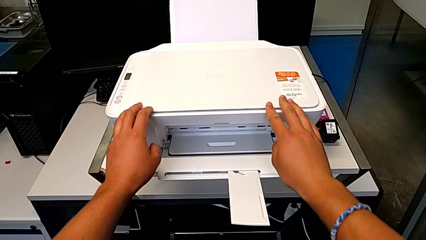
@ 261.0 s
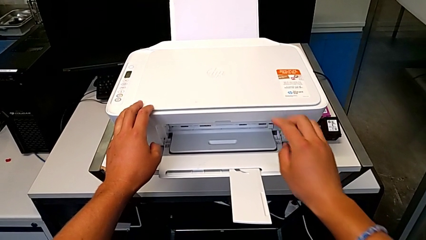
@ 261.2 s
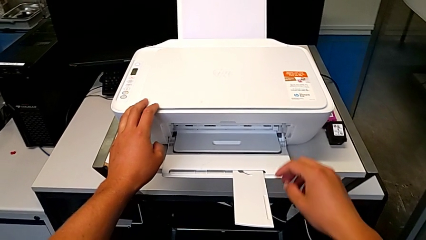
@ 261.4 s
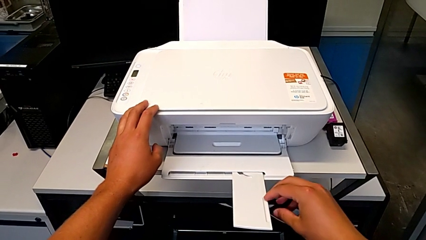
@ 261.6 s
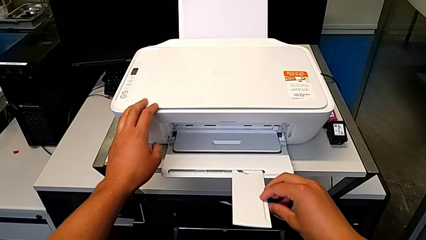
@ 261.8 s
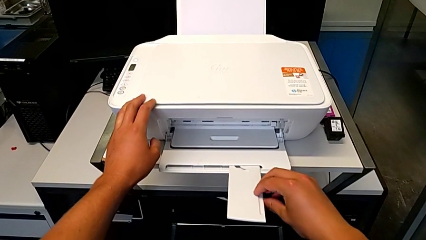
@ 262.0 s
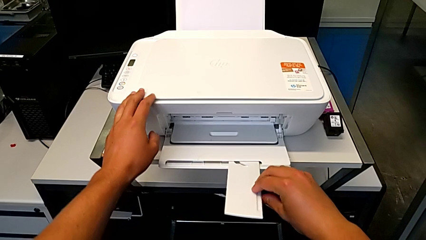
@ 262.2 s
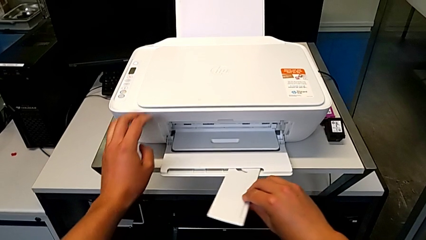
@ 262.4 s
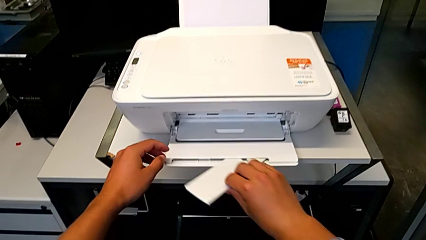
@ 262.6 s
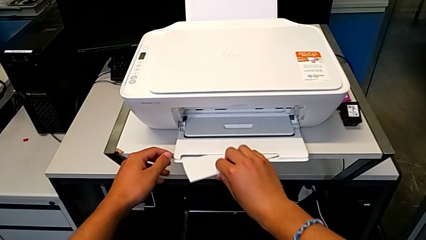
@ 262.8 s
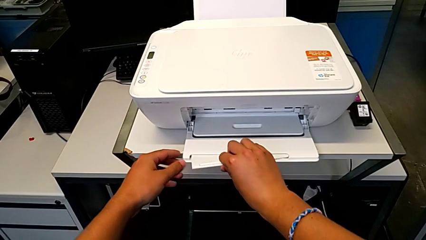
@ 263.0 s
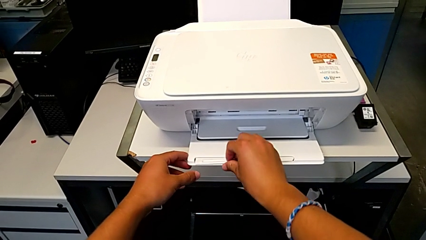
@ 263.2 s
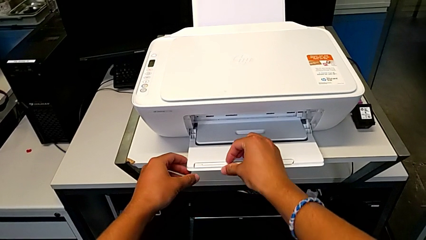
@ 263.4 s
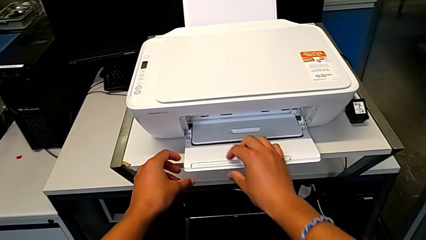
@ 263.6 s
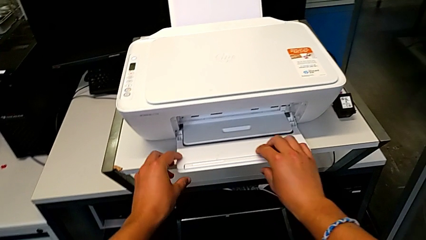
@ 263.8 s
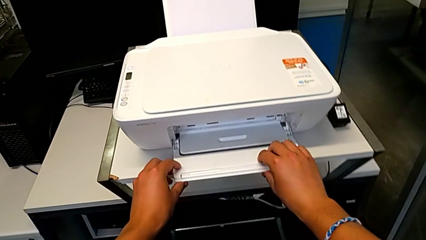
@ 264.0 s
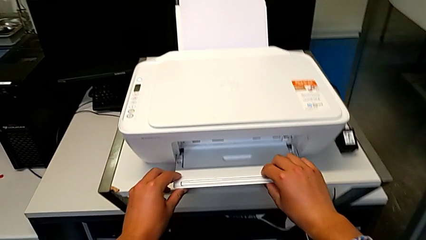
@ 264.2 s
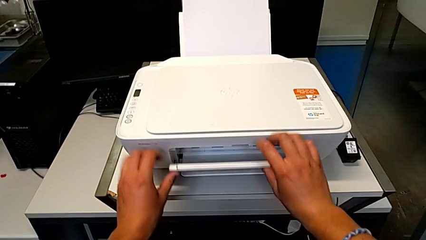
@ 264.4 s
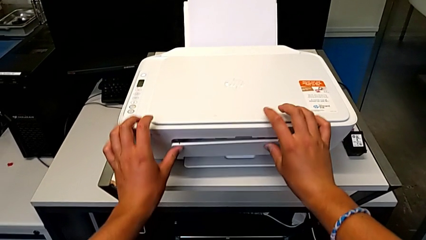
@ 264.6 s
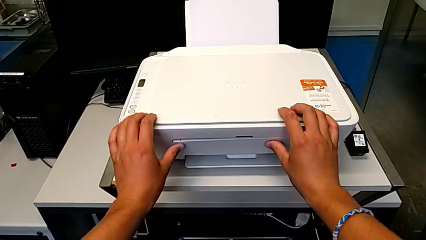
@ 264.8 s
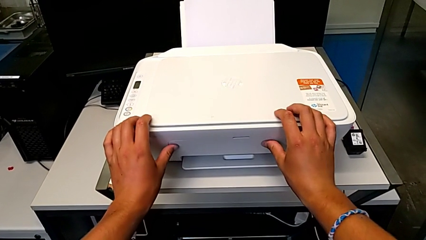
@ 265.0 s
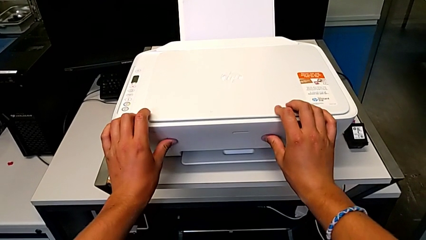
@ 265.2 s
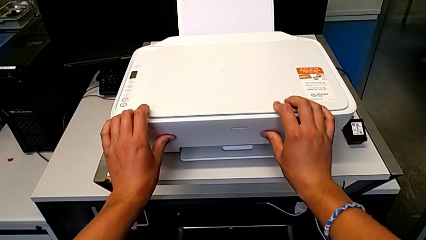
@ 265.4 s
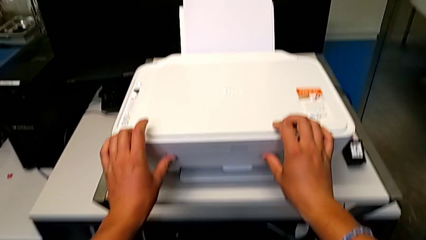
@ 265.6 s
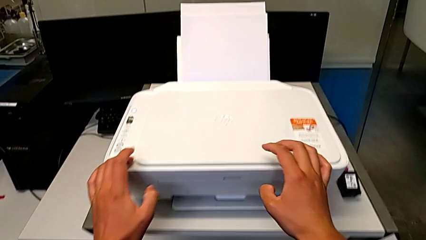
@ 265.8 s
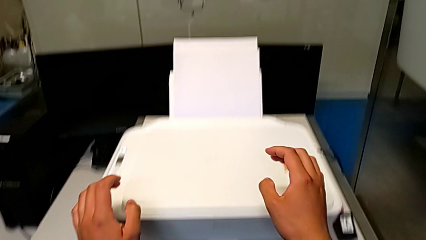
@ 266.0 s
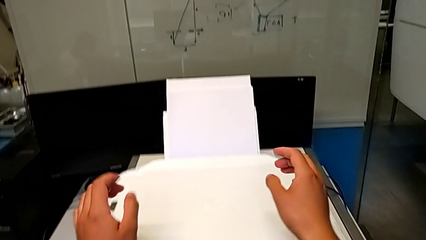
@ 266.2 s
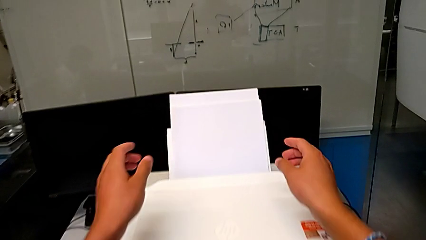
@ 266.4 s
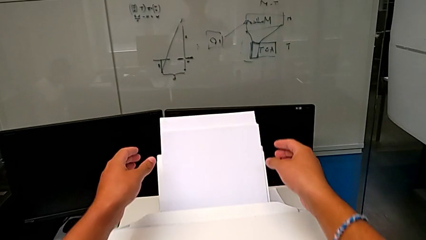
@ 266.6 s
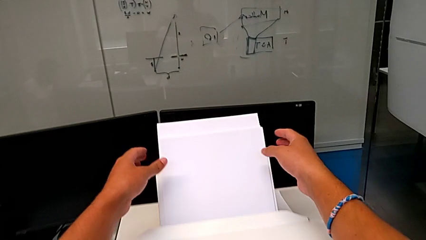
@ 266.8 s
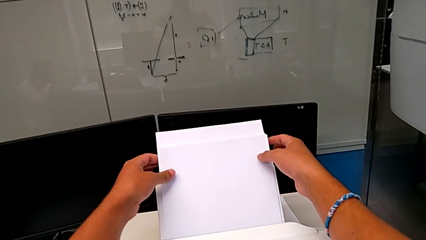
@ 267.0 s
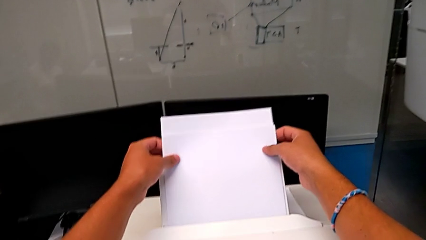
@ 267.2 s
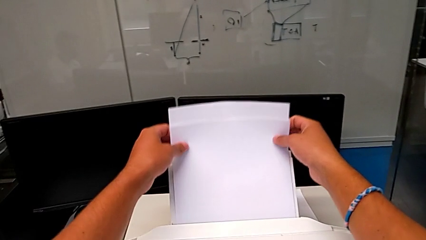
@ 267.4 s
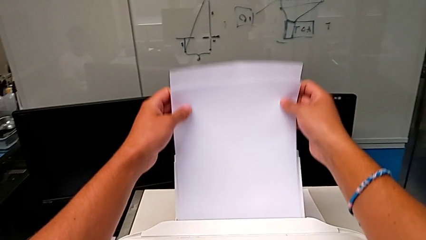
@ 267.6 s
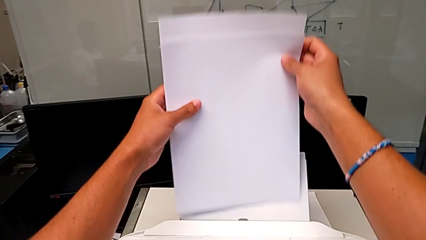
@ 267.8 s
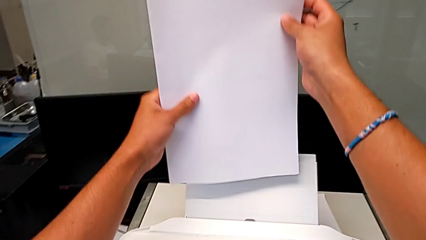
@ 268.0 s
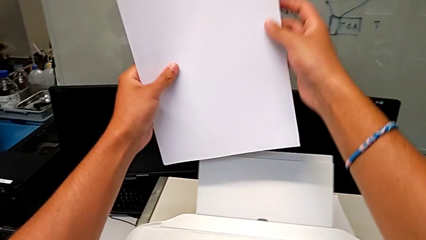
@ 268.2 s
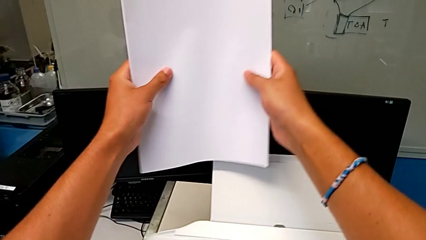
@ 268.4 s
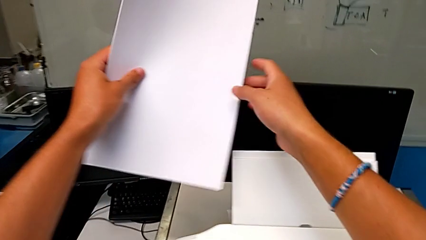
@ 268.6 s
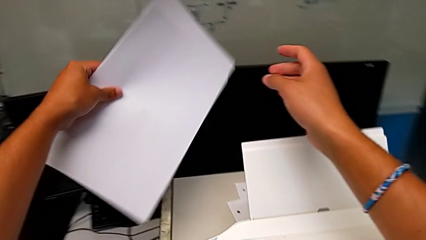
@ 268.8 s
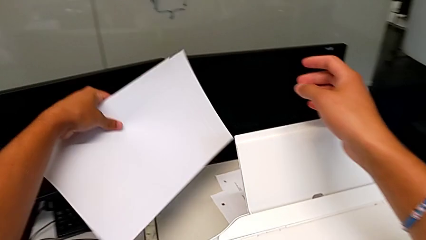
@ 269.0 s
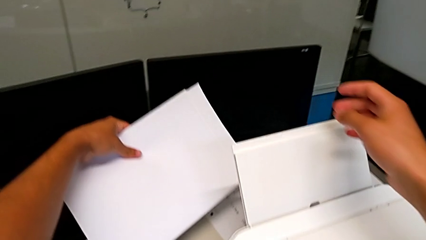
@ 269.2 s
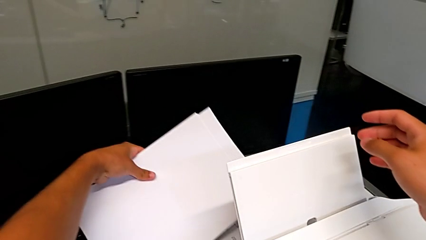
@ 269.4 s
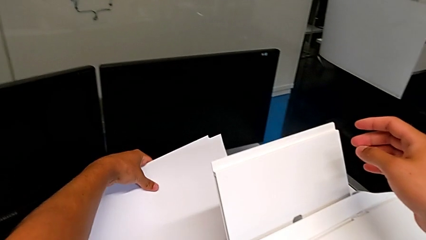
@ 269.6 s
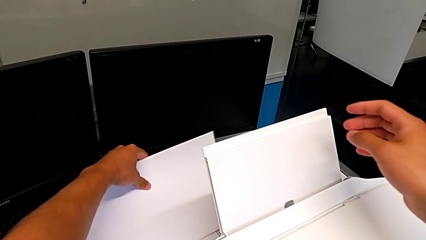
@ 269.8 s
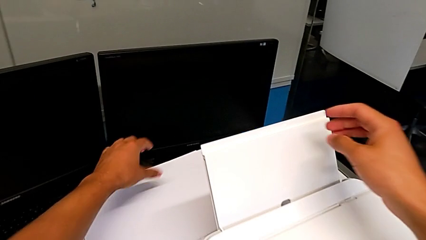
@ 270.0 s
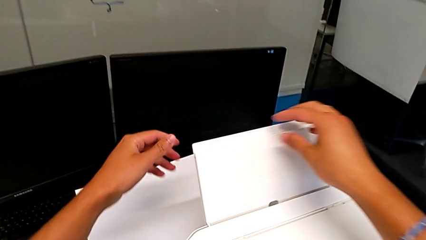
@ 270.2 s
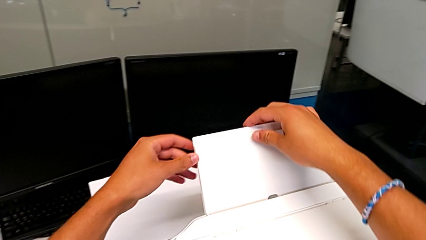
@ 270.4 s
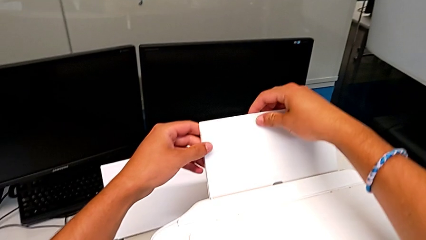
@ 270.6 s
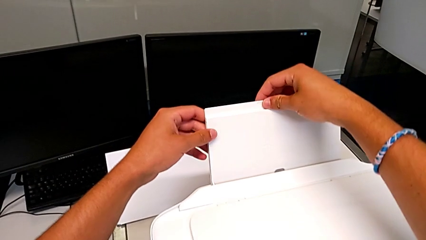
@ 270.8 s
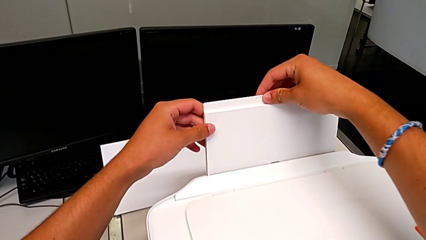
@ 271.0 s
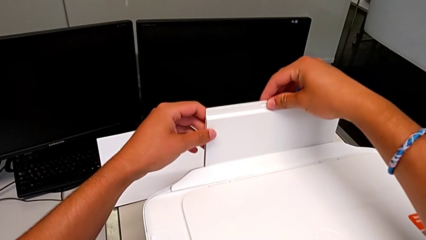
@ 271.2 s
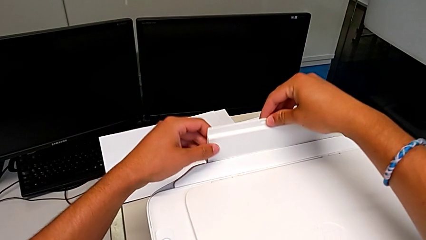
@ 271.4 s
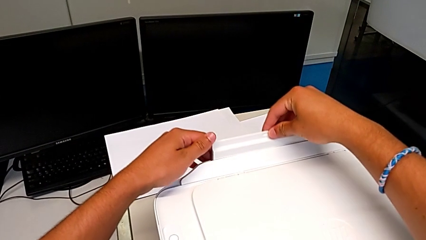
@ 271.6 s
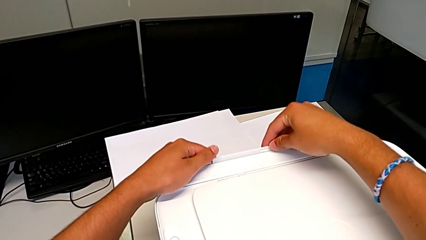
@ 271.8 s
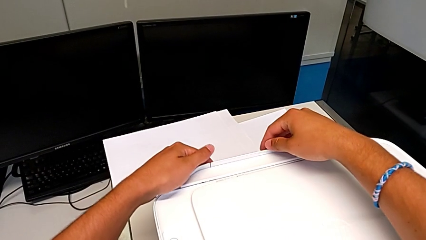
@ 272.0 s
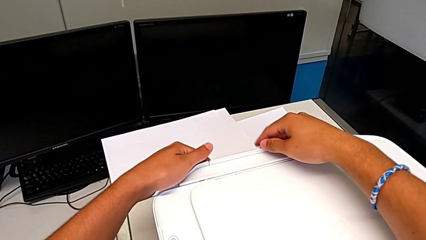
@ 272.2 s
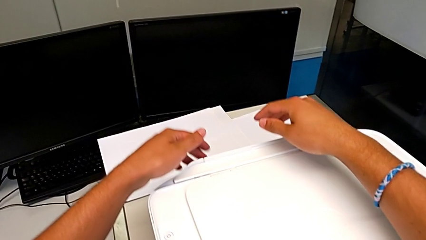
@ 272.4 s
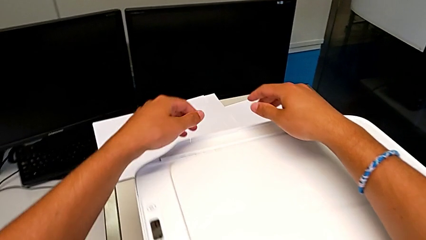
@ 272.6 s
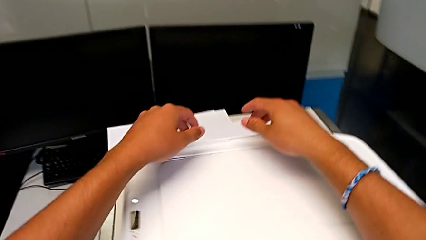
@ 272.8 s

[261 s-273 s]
The camera wearer puts the printer back to its original position. They close the extending paper tray, grab the paper stack, withdraw it and close the paper tray.
